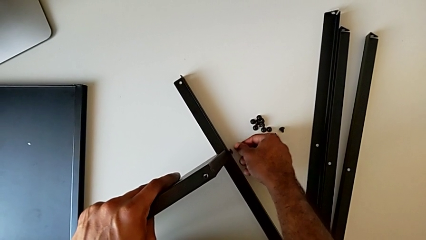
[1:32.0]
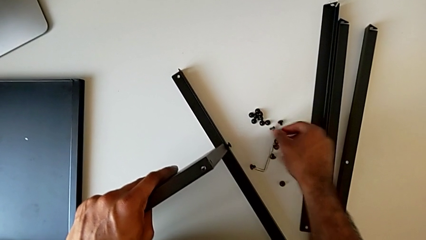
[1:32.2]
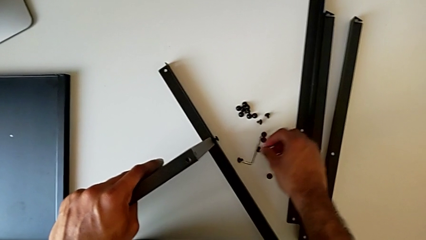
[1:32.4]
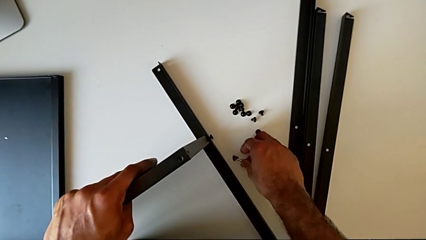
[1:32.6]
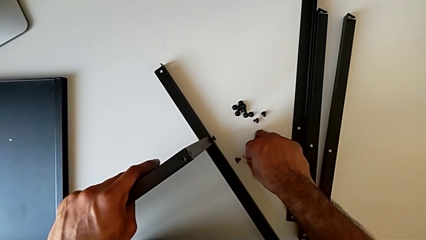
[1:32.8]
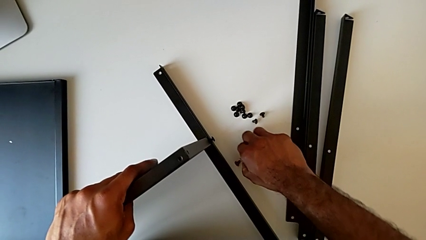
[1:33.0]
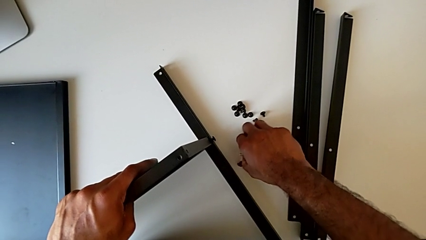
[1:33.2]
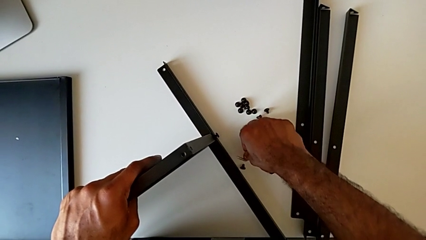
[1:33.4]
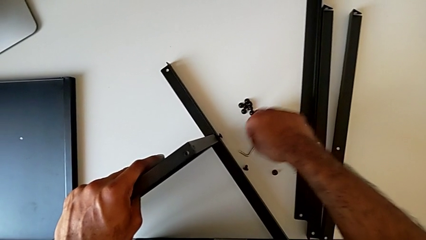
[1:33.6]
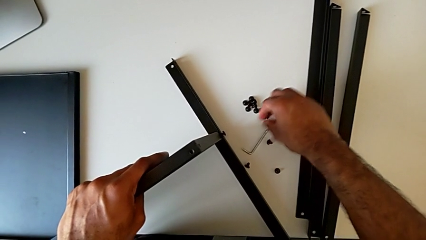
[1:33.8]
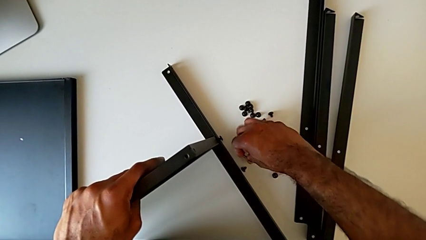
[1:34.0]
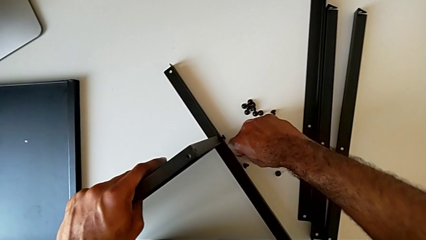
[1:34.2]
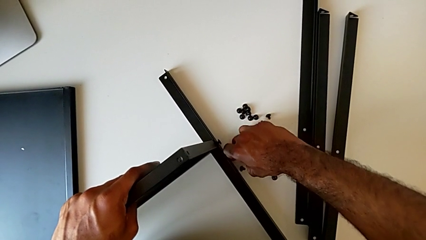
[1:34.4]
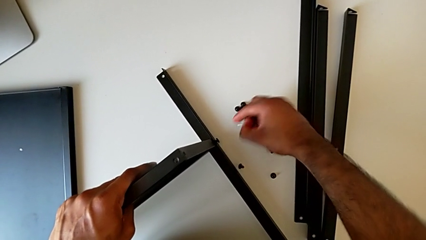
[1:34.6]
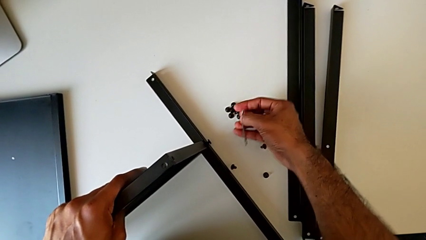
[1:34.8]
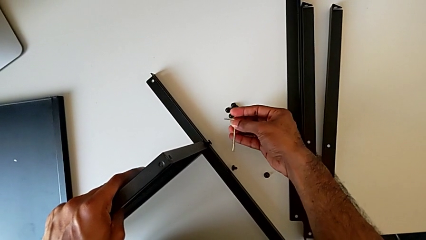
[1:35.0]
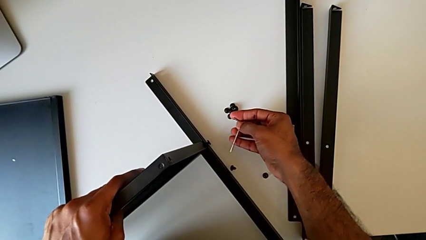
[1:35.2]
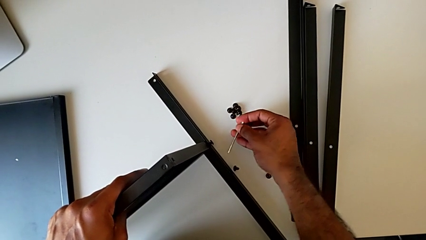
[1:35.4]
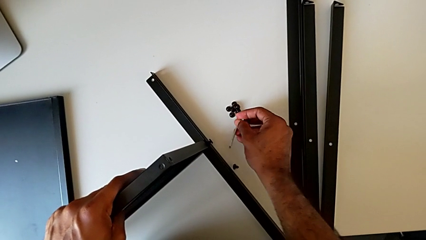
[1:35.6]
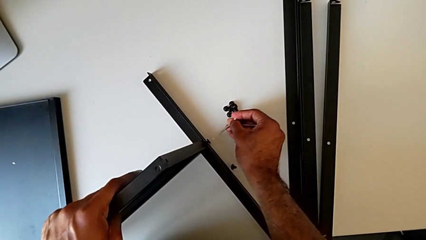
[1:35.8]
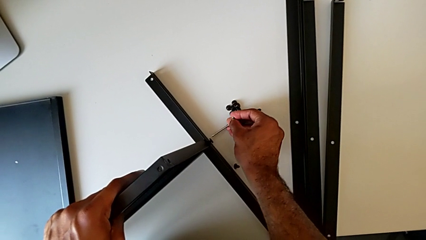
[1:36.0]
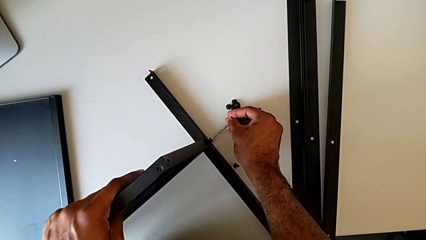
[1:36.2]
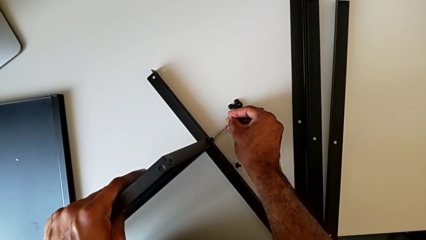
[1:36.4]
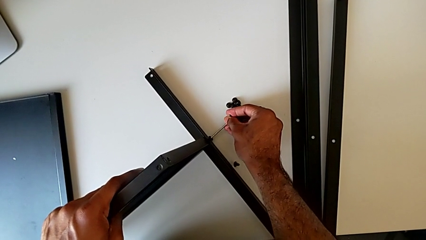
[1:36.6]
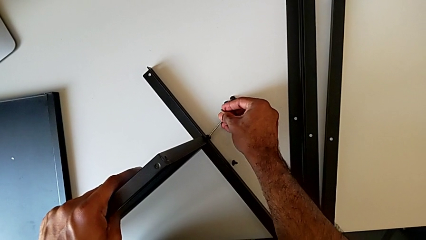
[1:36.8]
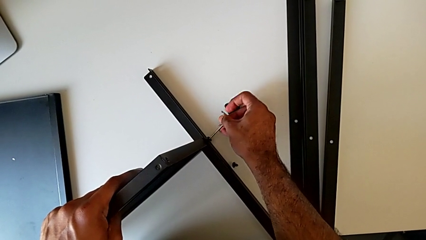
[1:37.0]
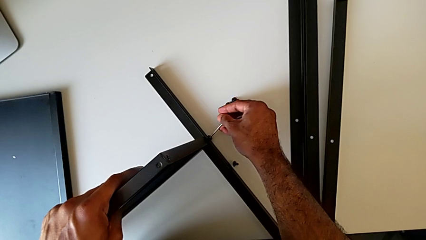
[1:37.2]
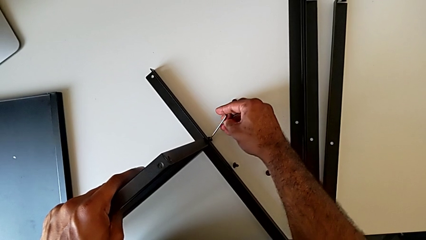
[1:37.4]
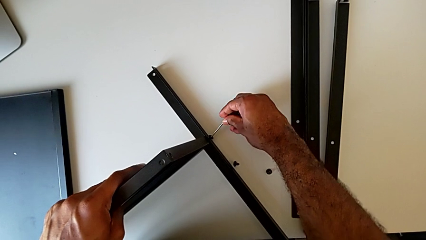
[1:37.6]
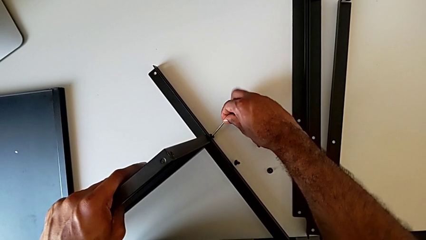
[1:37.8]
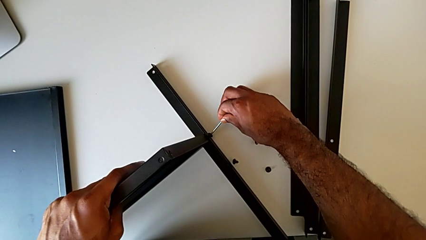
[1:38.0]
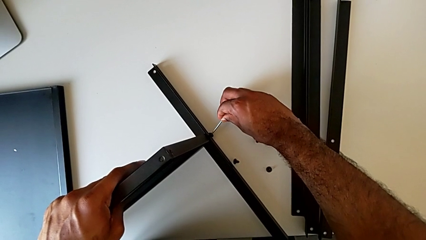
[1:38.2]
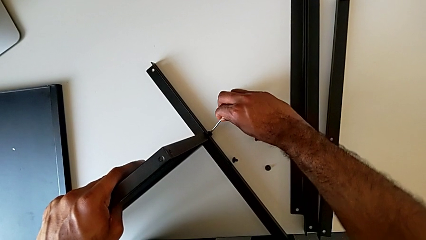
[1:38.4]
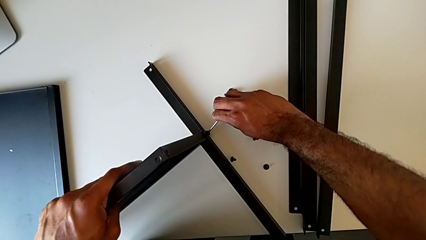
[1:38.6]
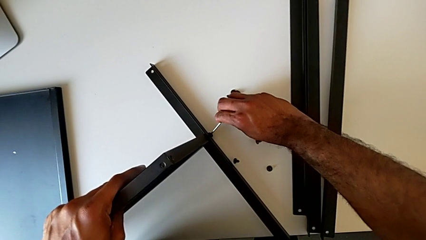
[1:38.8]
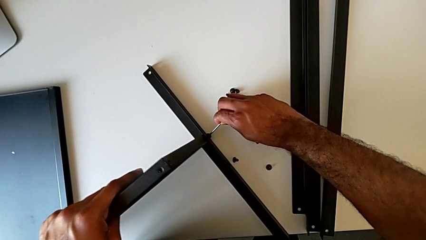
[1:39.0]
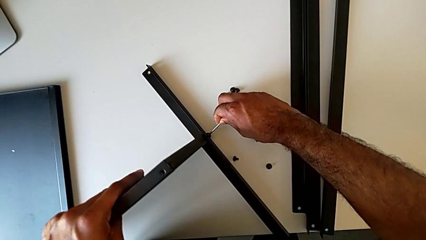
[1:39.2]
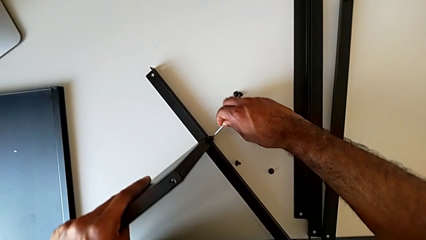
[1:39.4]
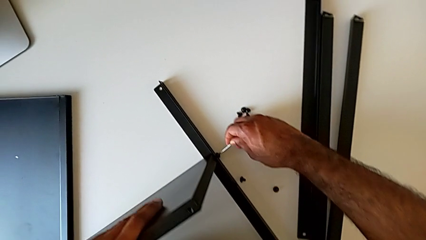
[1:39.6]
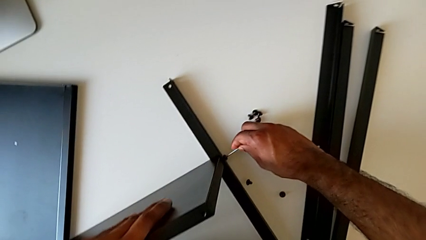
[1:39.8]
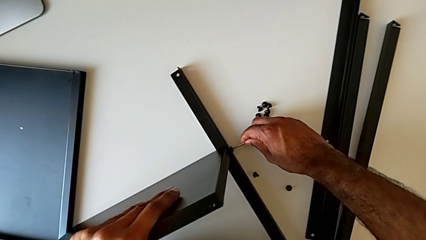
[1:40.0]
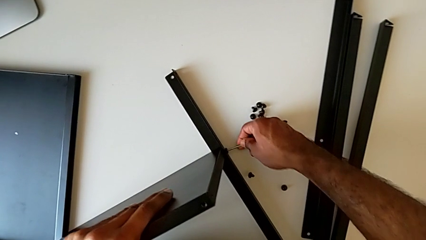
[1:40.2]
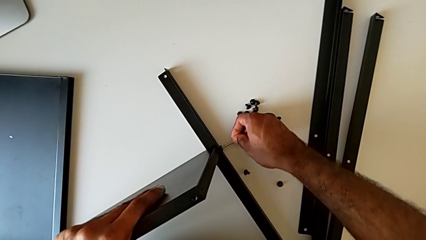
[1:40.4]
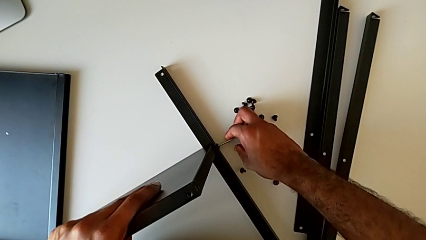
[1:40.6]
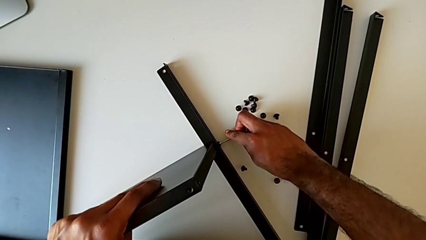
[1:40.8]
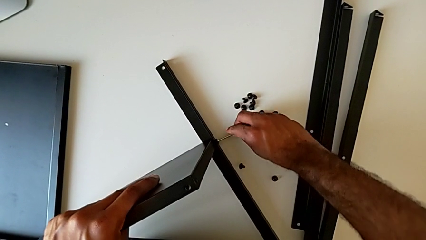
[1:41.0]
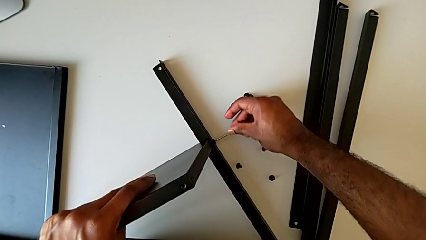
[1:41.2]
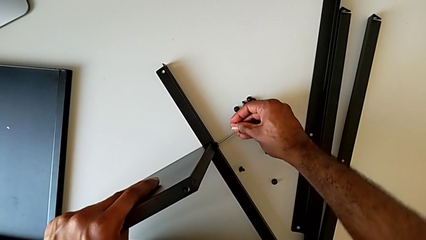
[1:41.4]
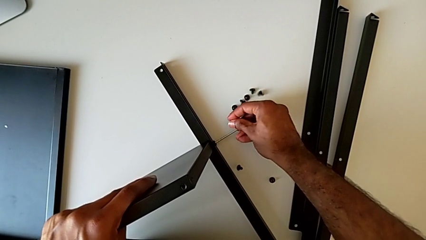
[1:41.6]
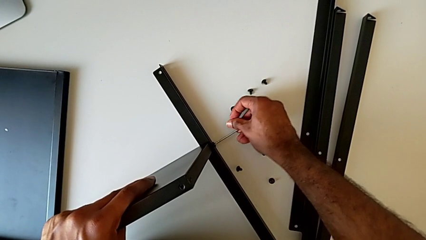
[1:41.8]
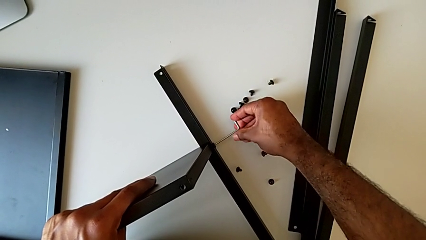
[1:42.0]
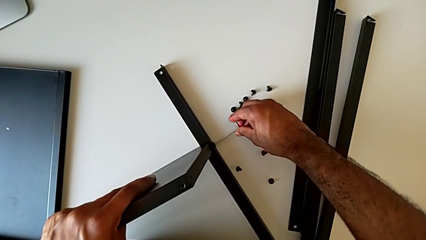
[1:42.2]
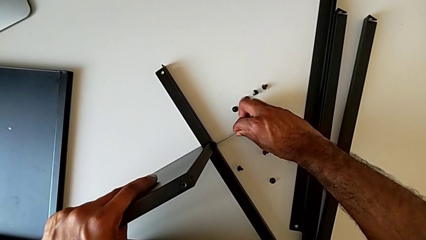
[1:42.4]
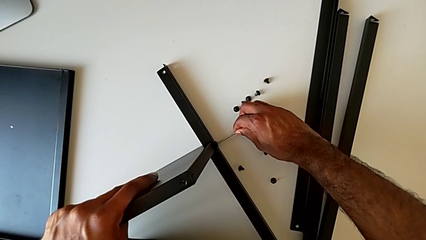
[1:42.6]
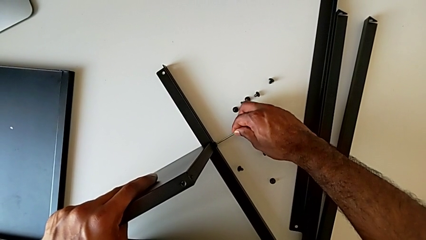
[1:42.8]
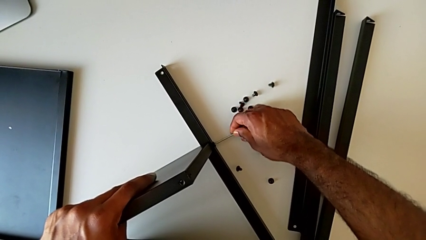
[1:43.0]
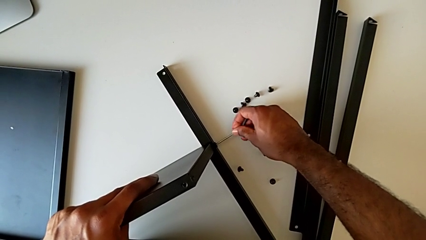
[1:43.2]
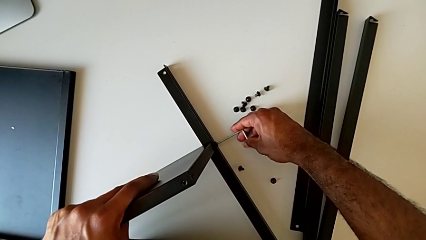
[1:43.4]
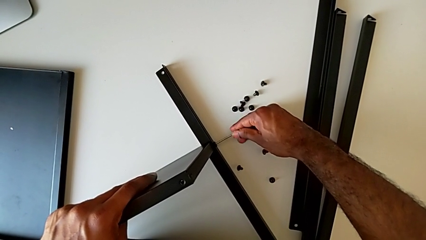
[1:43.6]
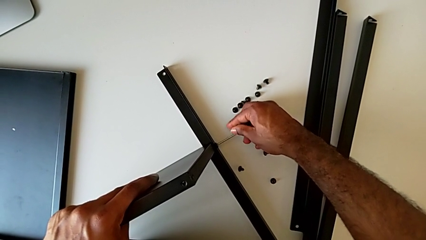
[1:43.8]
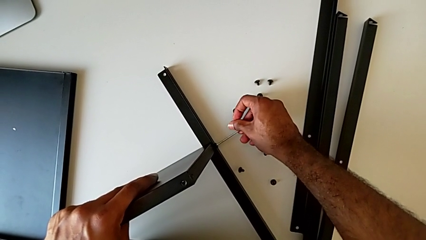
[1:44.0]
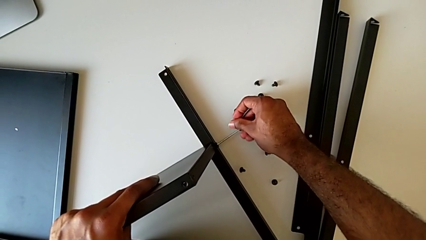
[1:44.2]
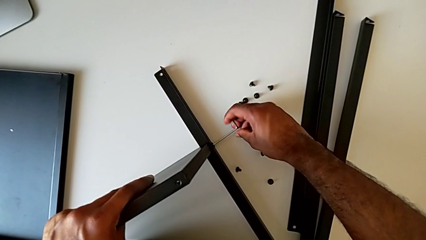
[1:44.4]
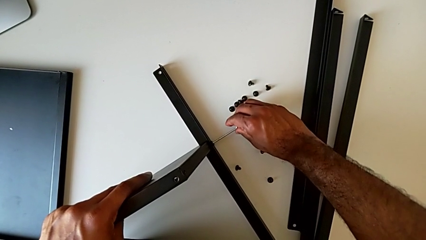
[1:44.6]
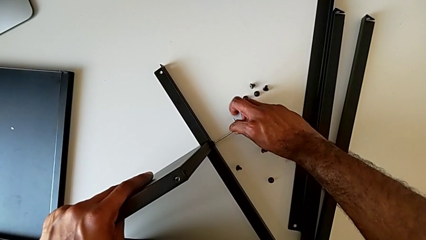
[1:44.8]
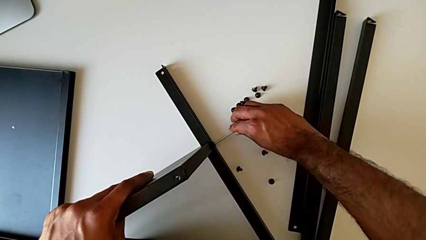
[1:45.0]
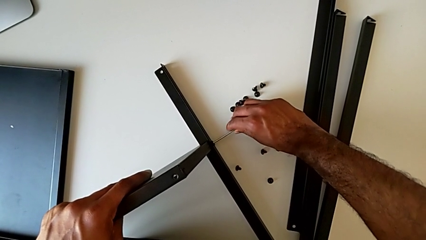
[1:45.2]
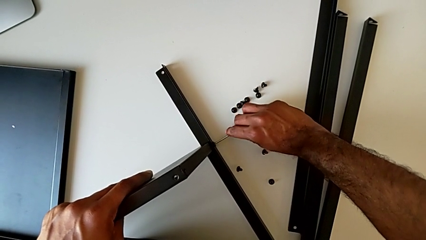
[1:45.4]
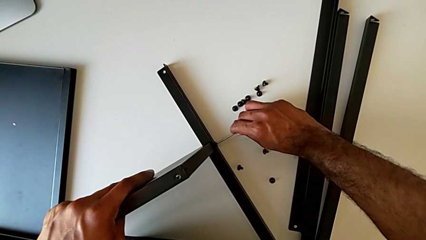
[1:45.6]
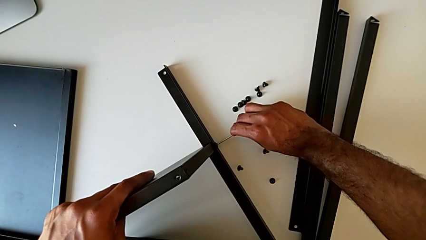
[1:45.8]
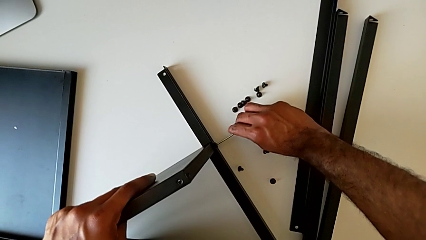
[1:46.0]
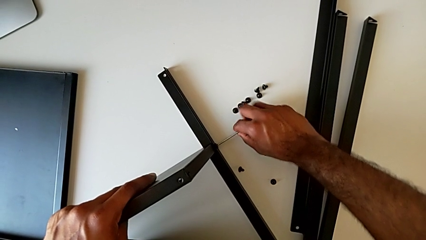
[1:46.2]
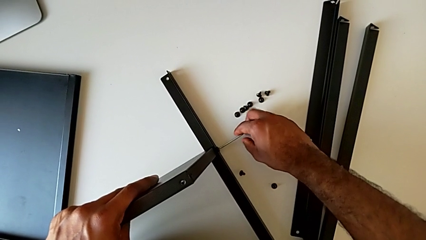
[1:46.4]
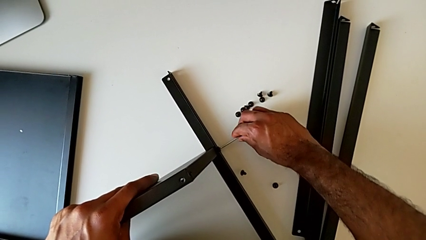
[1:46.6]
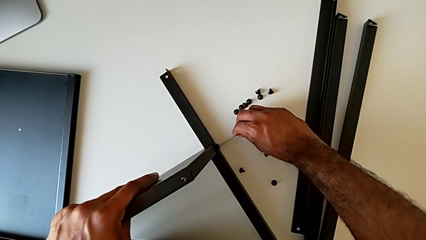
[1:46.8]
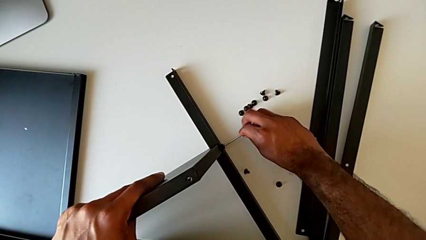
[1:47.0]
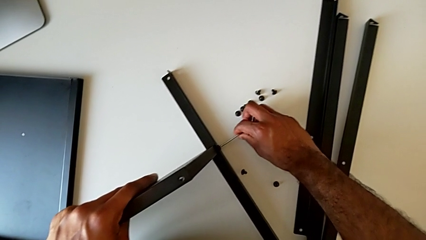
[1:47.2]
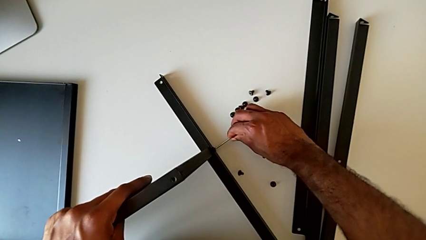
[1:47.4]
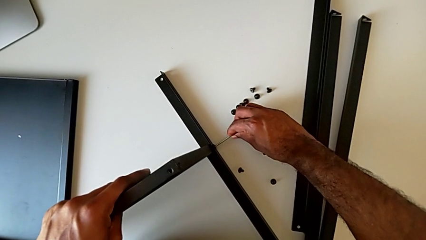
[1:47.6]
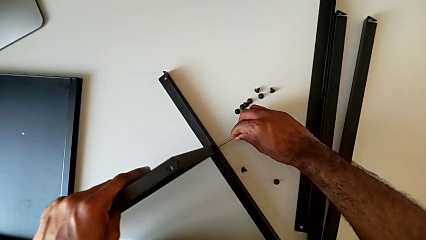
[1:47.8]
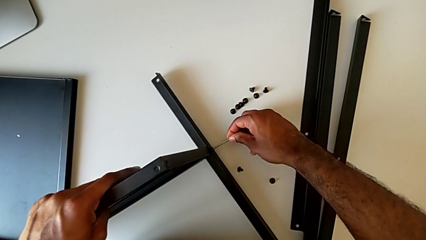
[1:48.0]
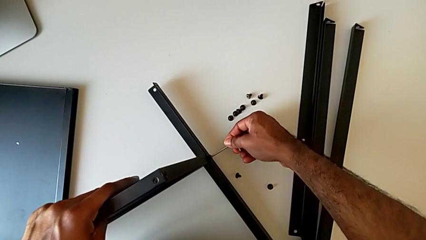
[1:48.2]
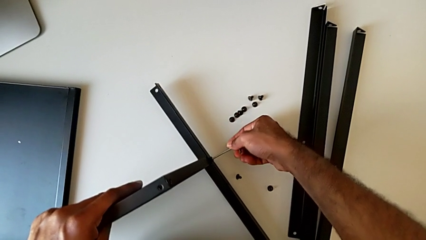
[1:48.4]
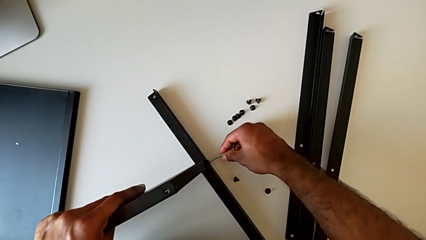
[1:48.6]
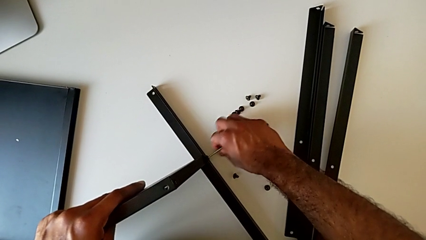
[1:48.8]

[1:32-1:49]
The camera wearer is screwing the first leg to the bottom tray. They grab the Allen wrench, insert it and screw the hex socket head.
